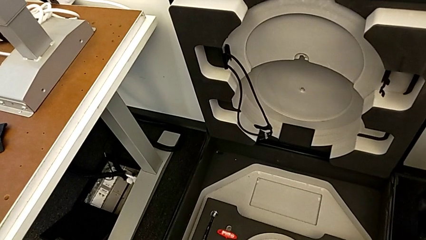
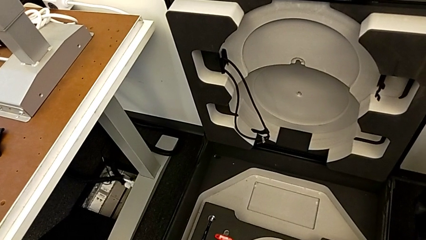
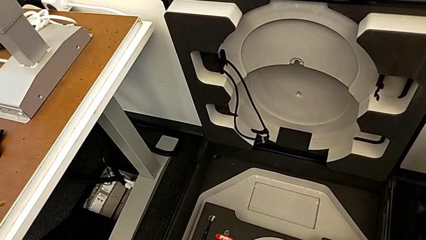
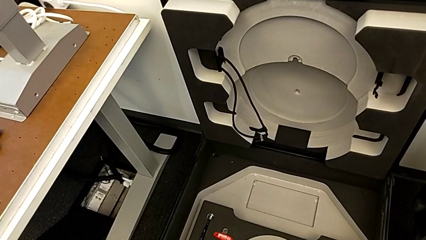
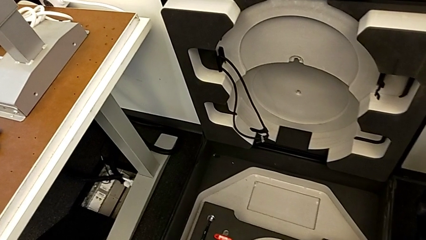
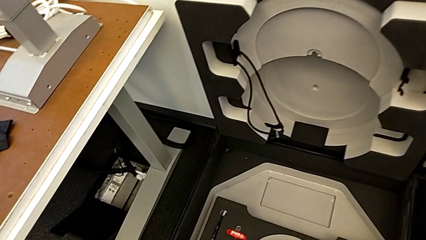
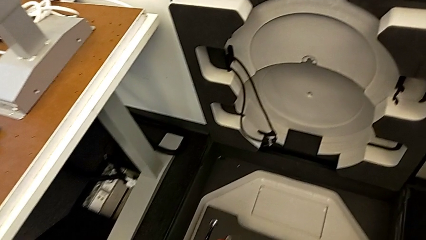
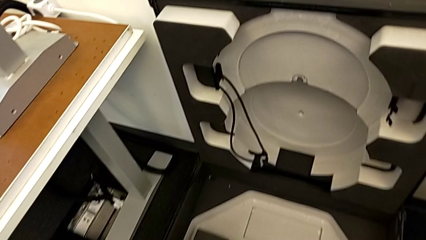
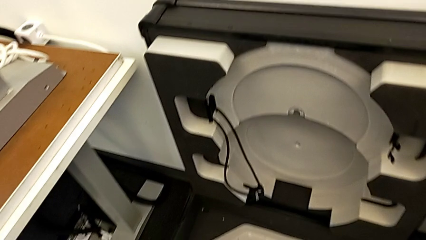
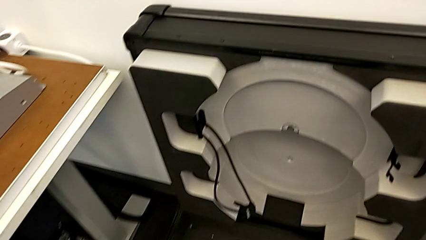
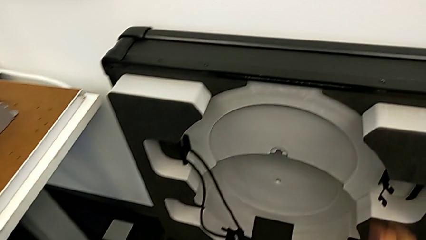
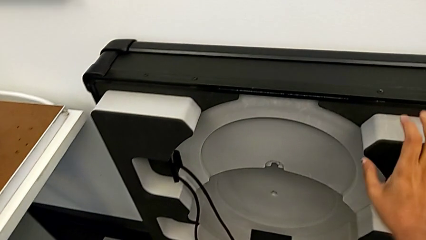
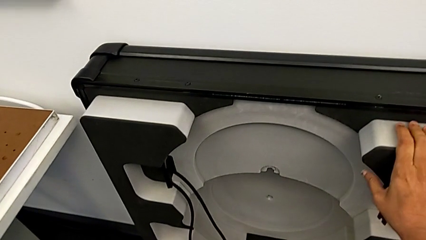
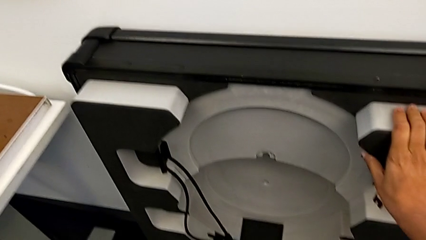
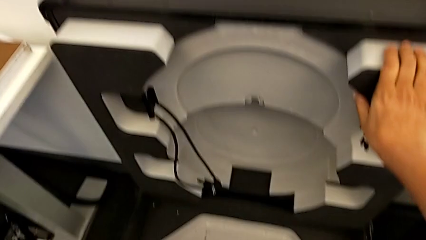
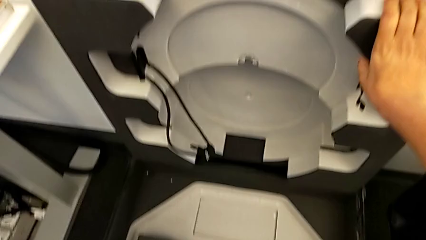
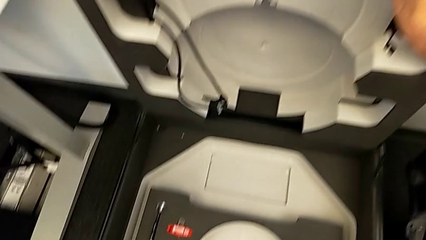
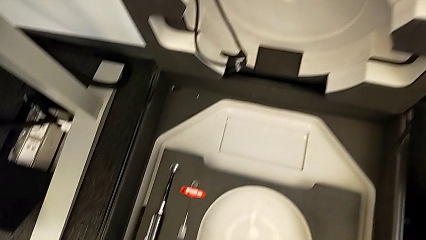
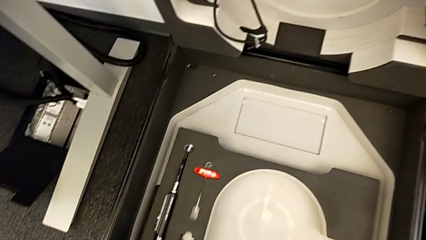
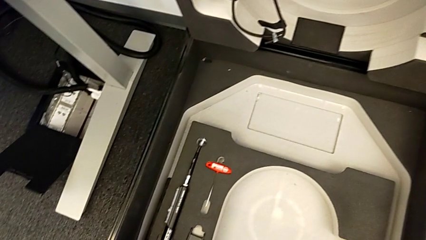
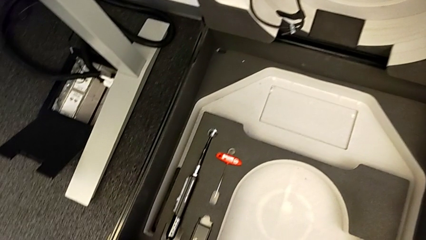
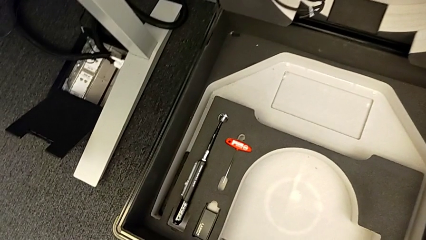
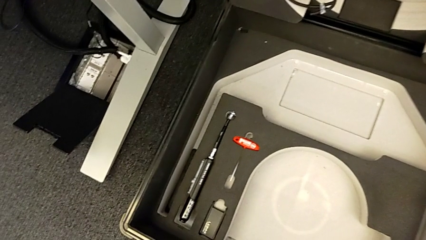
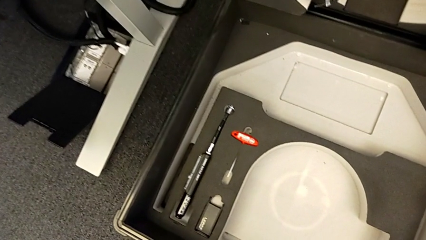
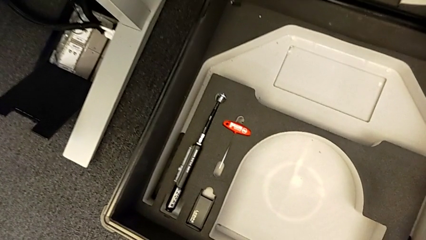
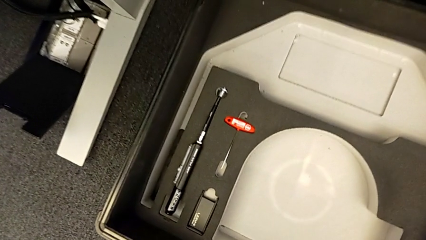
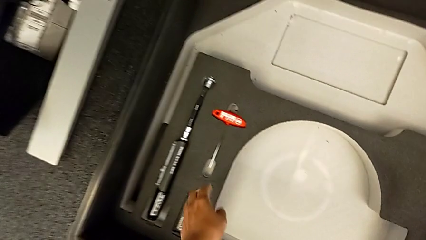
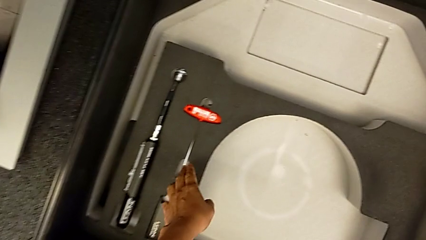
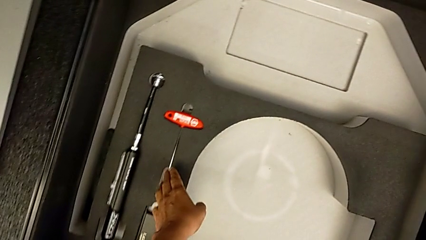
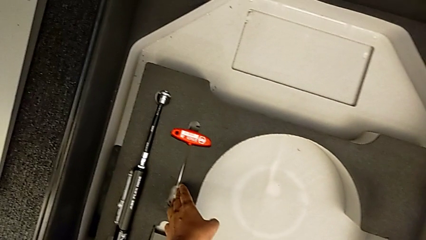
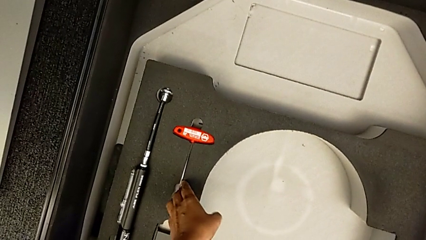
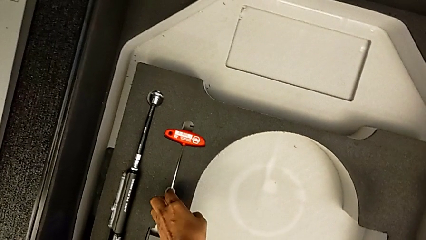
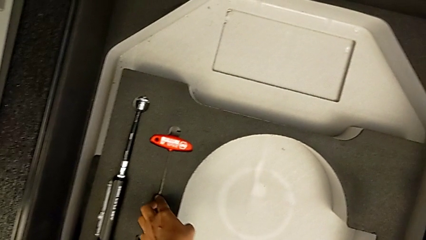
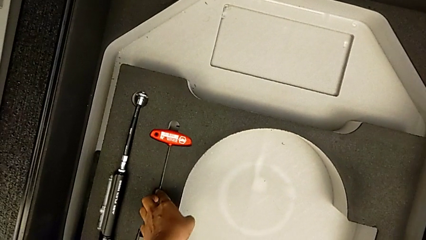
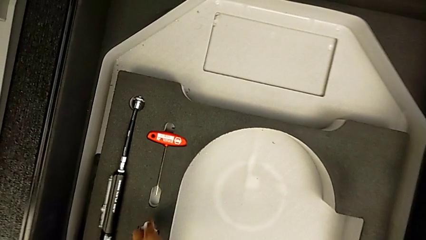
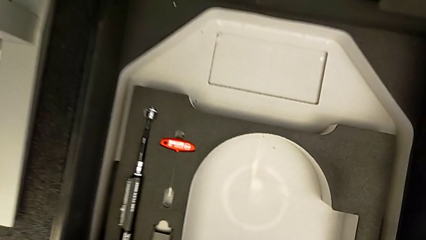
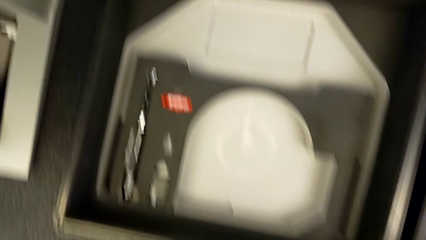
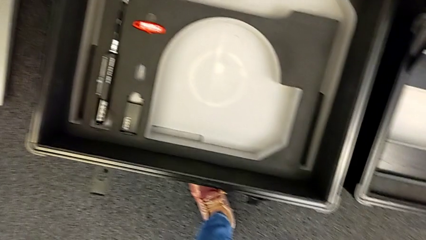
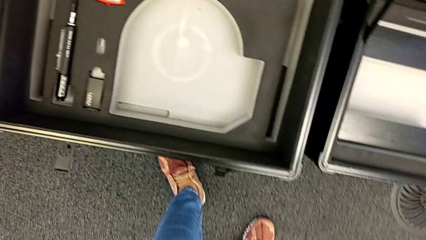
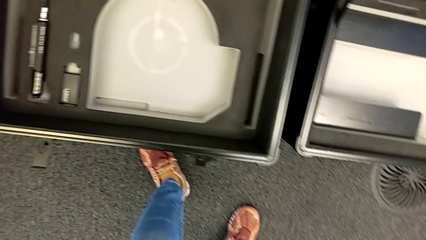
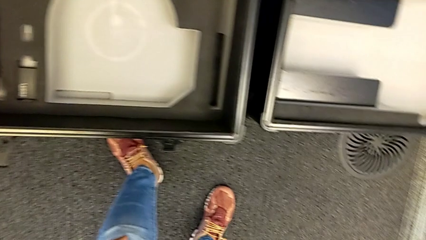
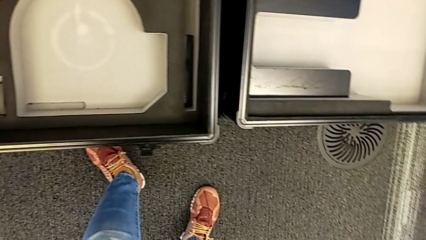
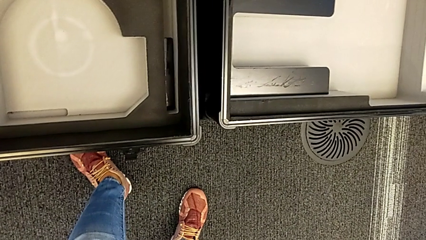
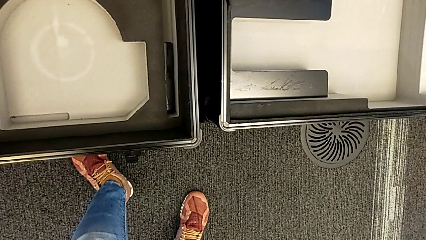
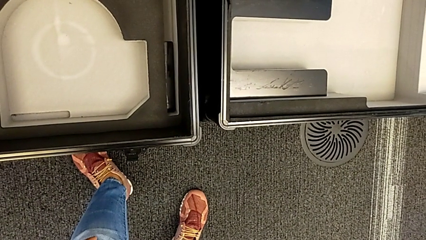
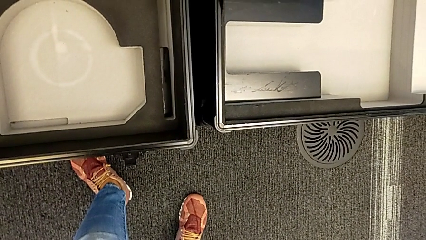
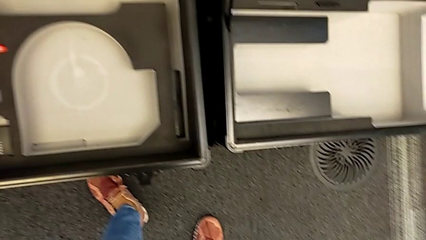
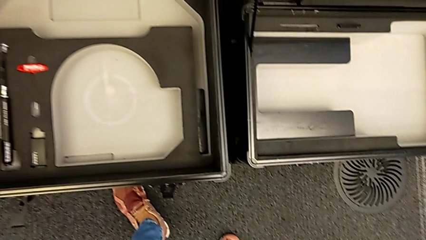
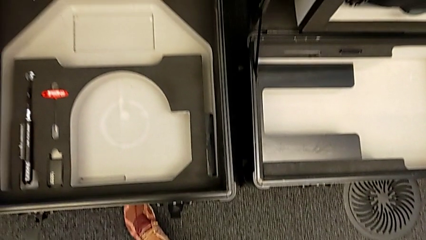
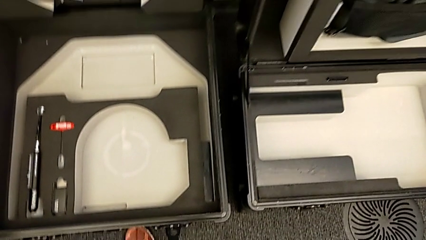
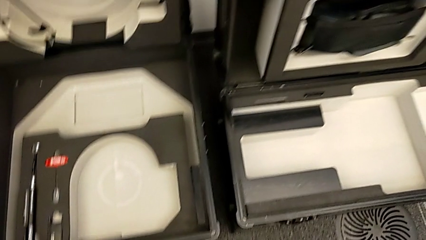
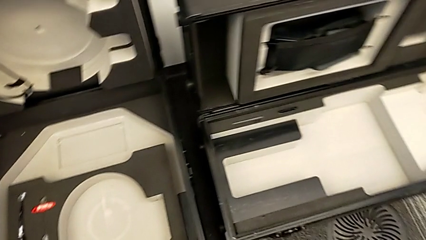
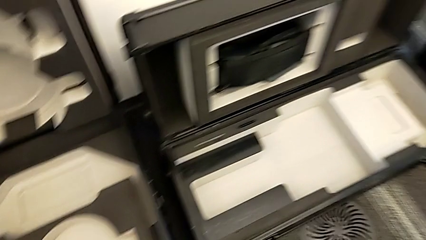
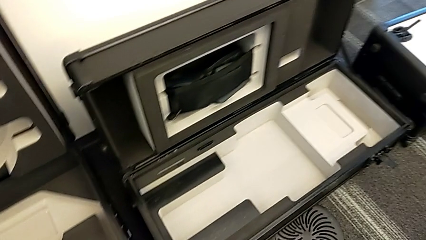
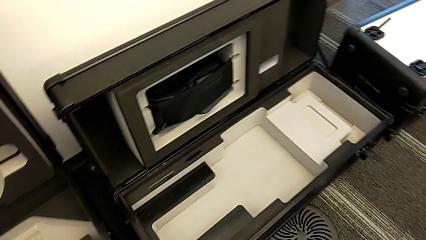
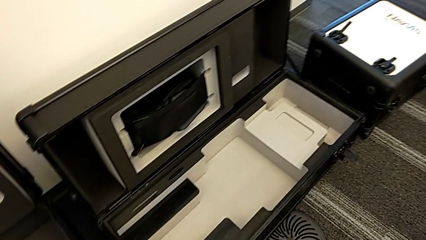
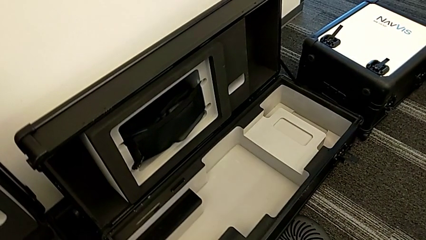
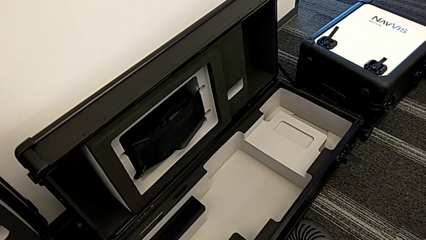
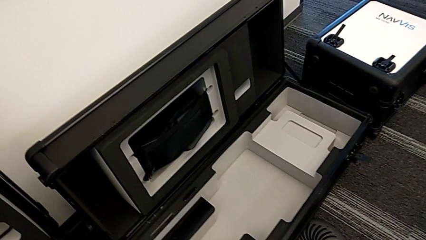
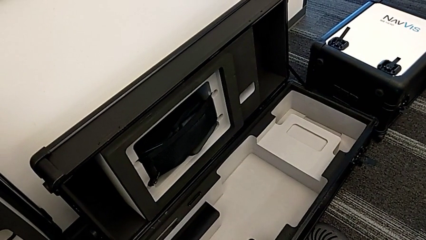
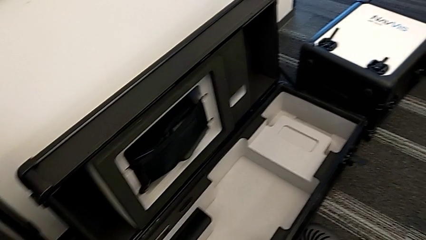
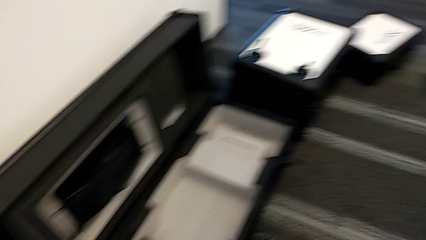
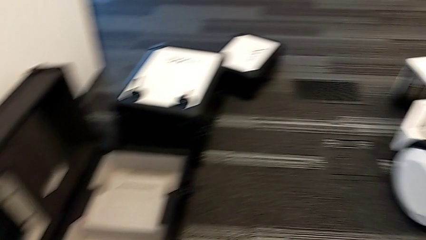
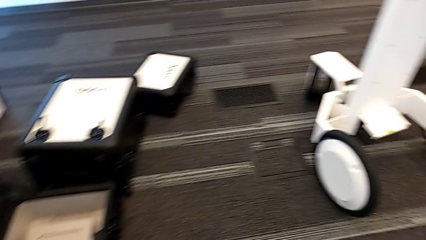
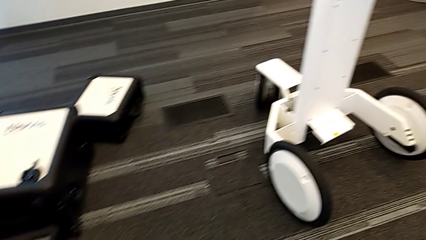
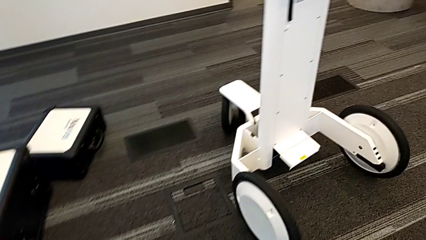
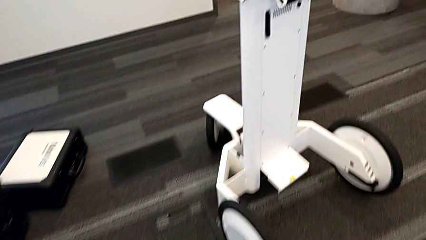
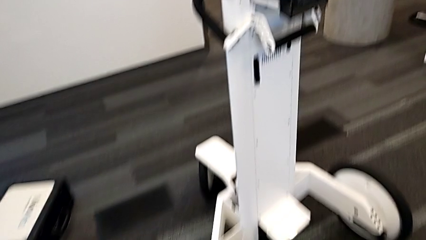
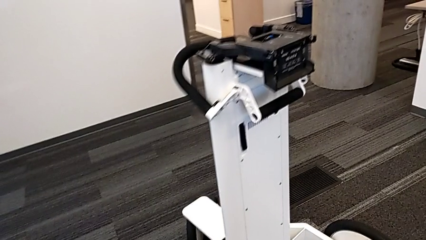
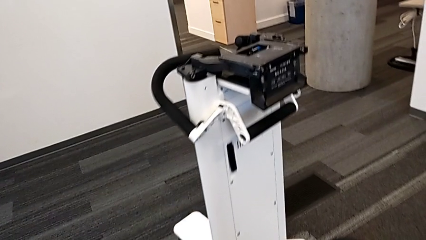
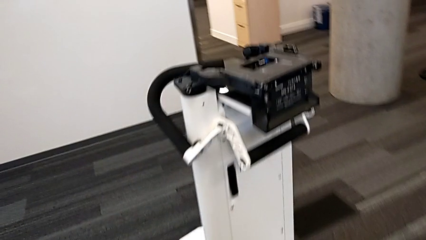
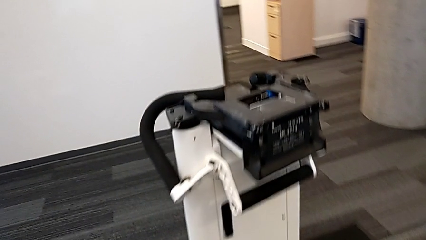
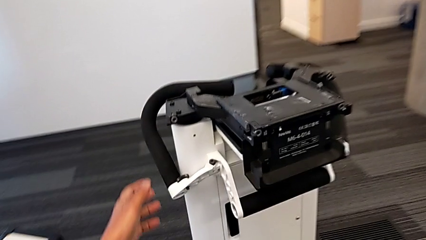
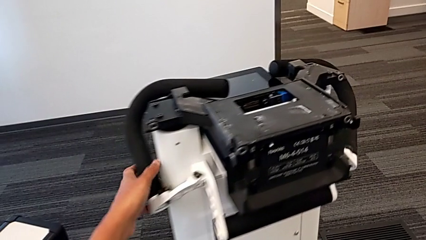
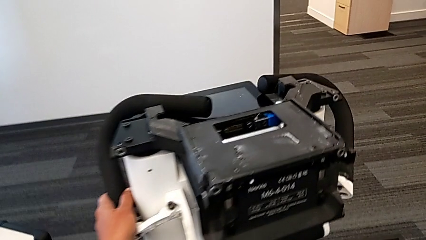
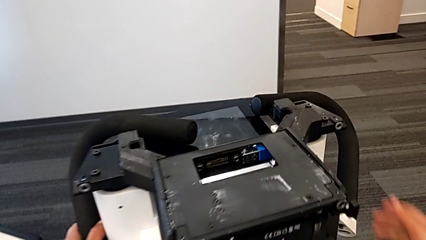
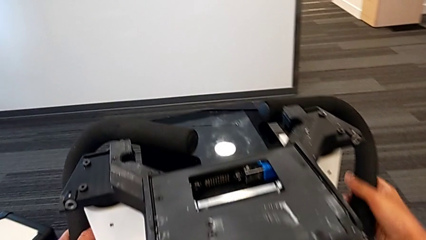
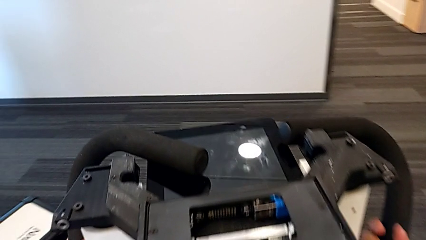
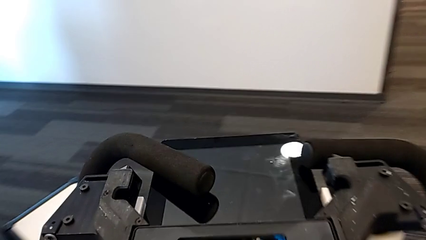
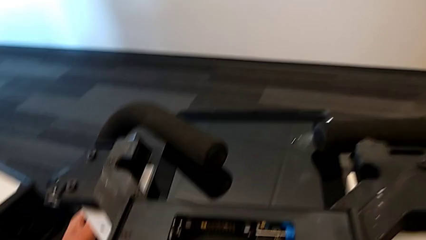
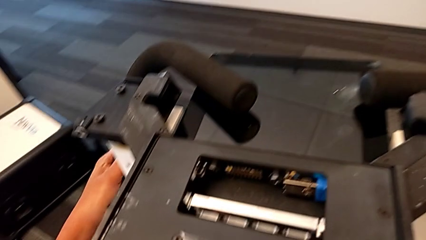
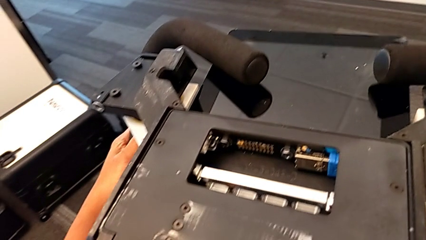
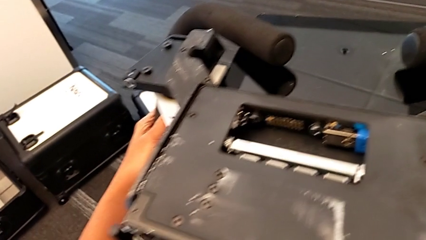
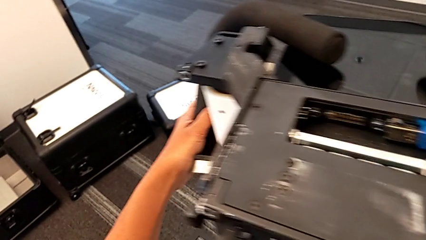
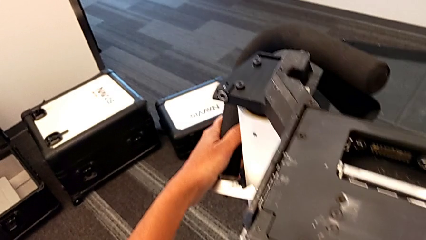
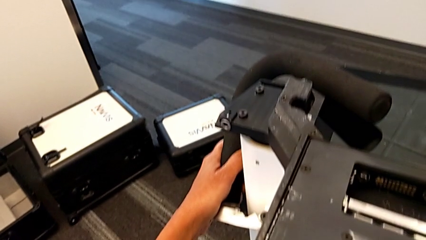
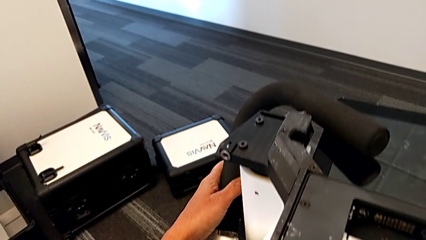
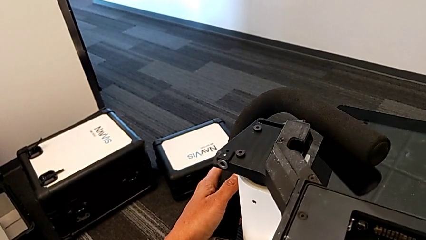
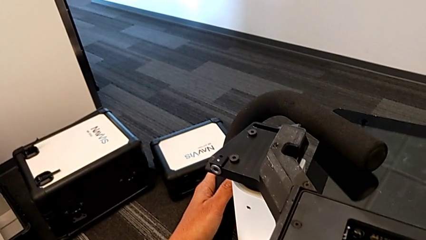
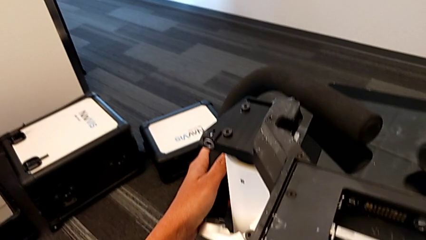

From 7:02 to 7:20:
The camera wearer is attempting to pull out the bottom M6 body. They wrongly inspect the wheel box and grab the handle.
